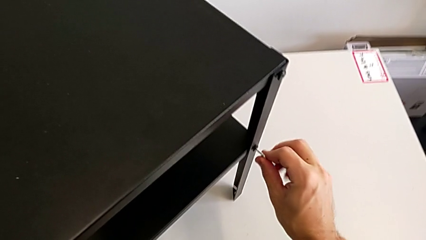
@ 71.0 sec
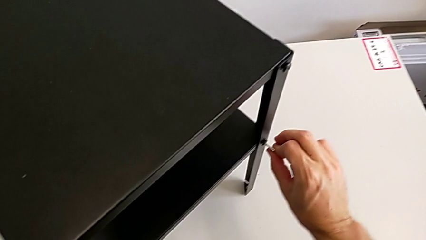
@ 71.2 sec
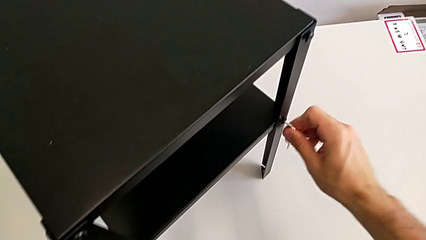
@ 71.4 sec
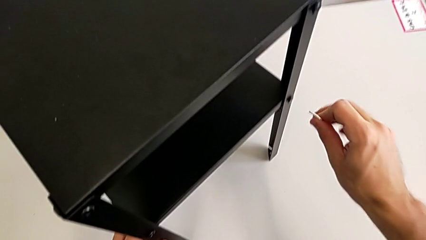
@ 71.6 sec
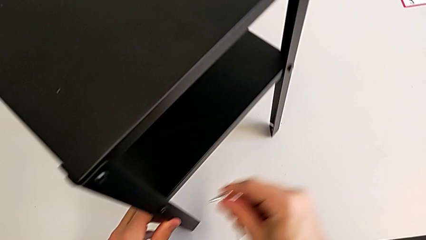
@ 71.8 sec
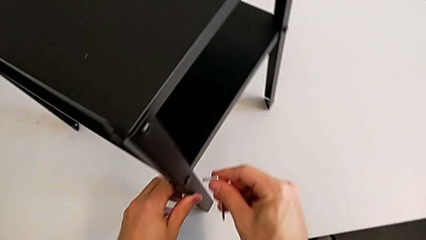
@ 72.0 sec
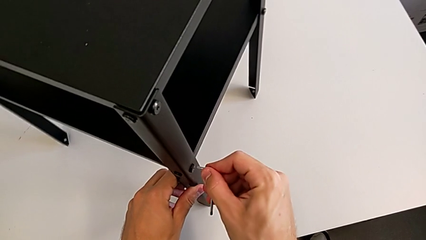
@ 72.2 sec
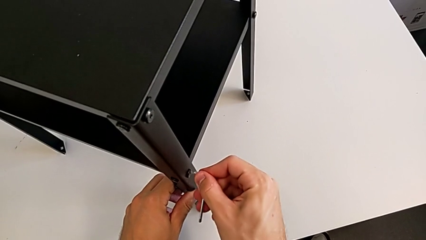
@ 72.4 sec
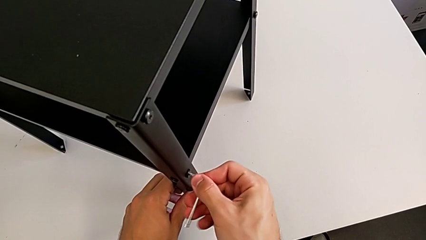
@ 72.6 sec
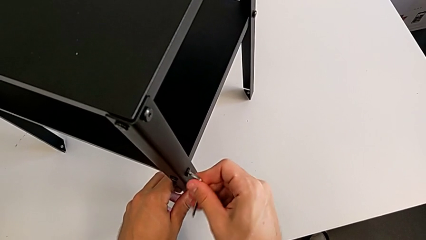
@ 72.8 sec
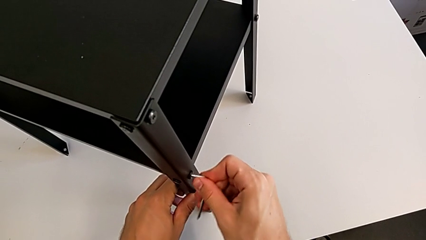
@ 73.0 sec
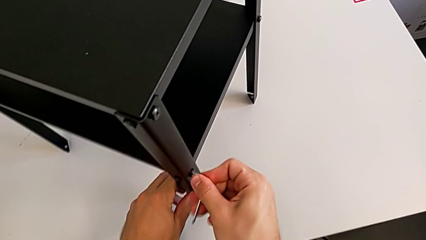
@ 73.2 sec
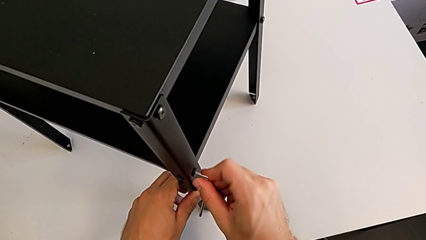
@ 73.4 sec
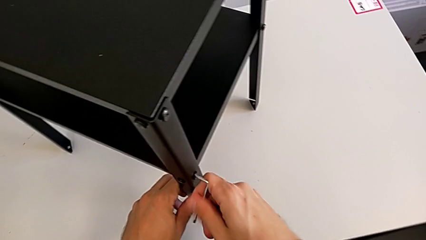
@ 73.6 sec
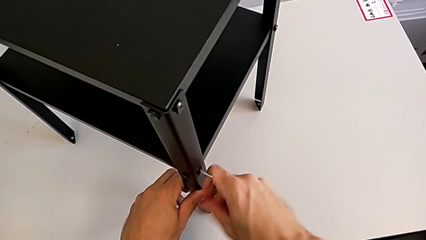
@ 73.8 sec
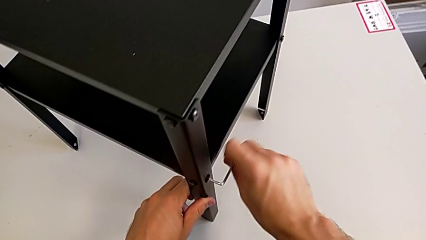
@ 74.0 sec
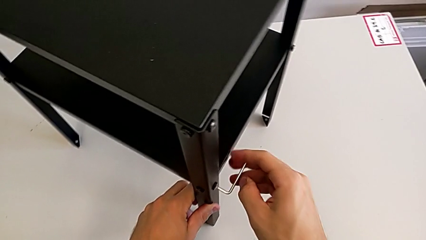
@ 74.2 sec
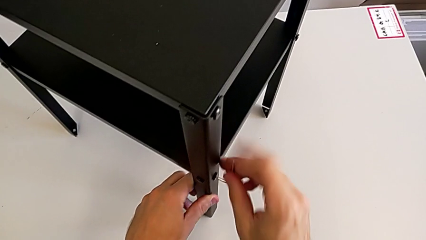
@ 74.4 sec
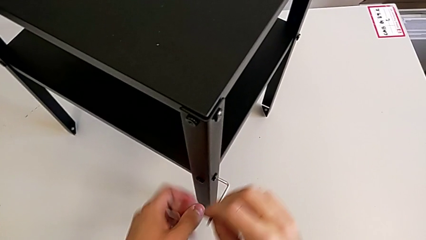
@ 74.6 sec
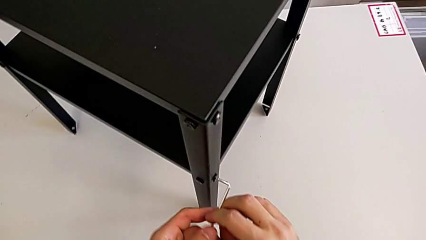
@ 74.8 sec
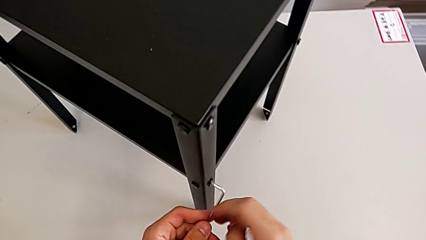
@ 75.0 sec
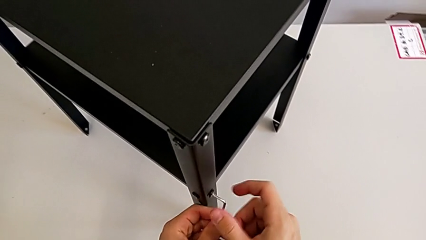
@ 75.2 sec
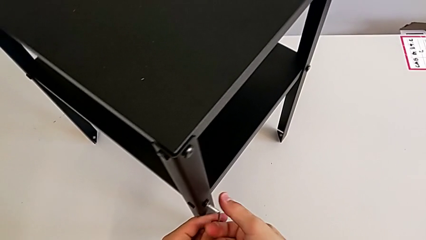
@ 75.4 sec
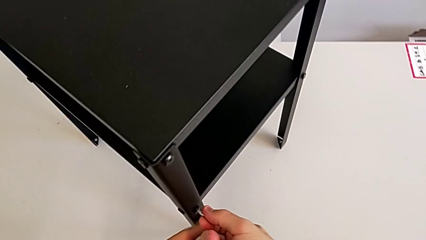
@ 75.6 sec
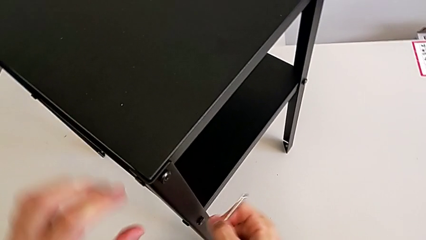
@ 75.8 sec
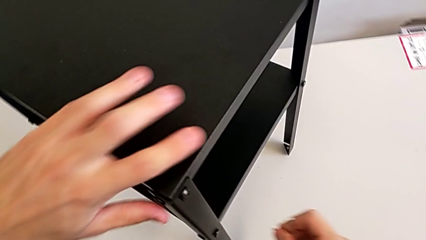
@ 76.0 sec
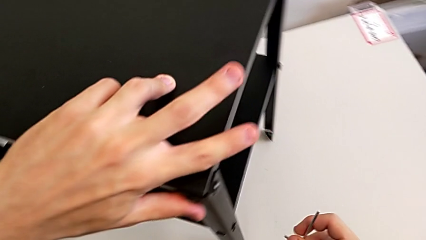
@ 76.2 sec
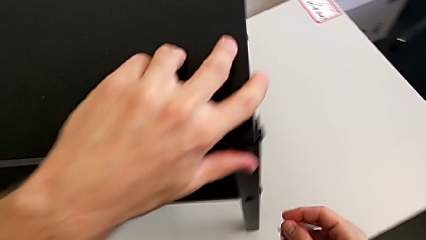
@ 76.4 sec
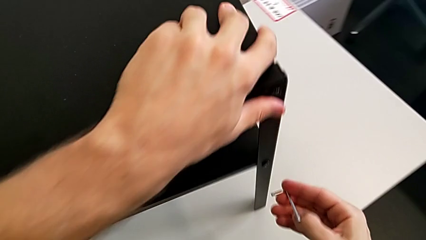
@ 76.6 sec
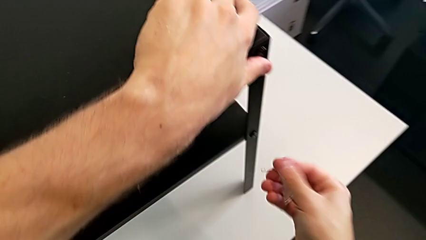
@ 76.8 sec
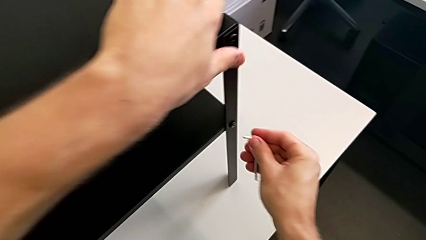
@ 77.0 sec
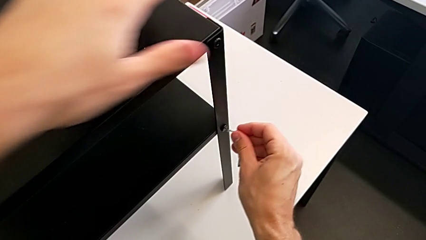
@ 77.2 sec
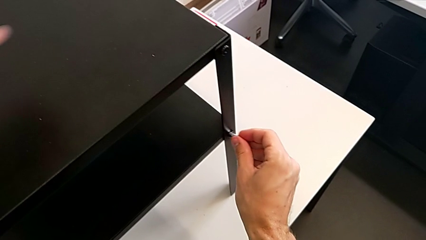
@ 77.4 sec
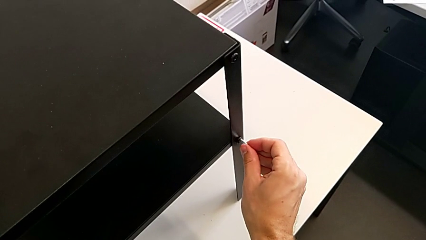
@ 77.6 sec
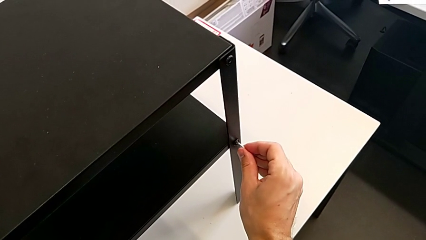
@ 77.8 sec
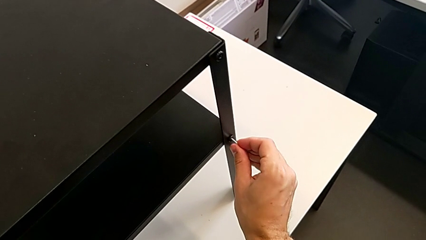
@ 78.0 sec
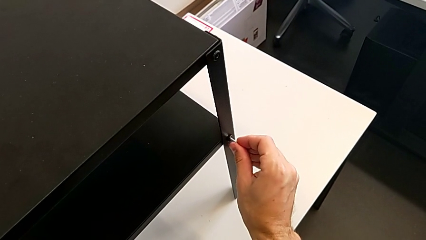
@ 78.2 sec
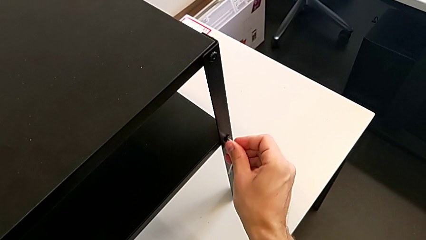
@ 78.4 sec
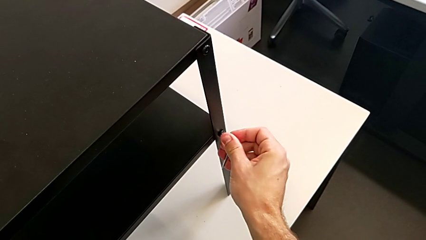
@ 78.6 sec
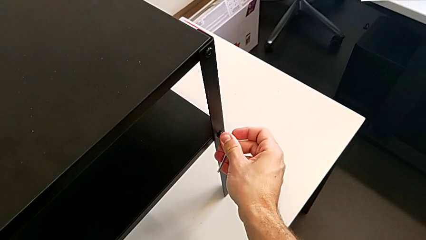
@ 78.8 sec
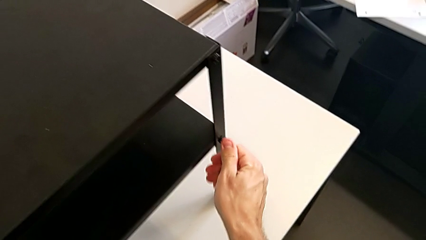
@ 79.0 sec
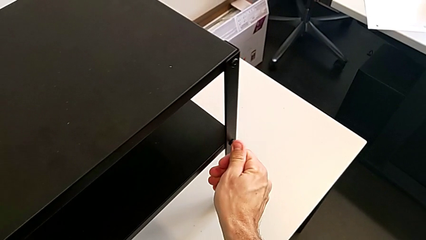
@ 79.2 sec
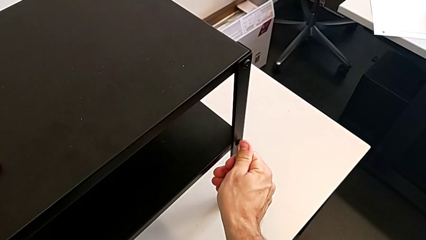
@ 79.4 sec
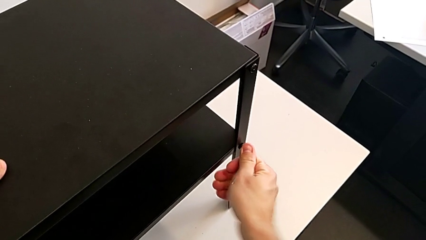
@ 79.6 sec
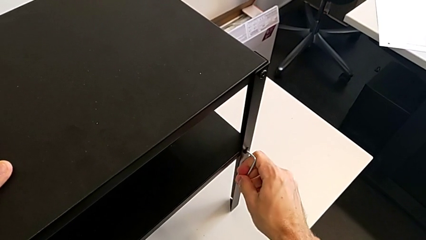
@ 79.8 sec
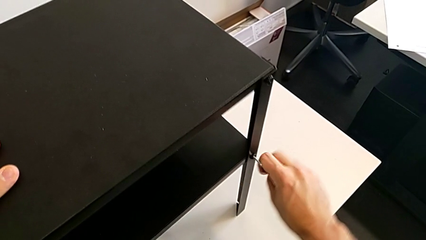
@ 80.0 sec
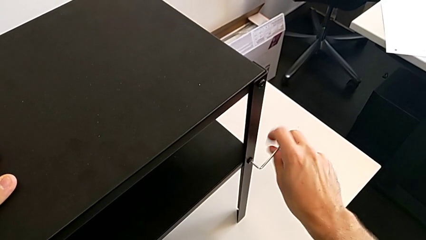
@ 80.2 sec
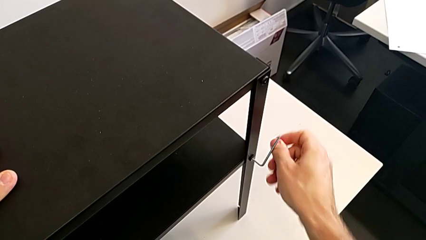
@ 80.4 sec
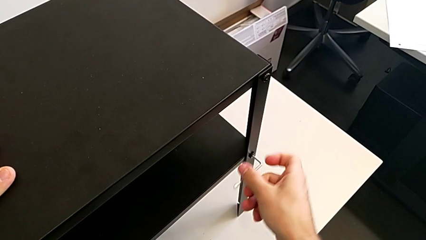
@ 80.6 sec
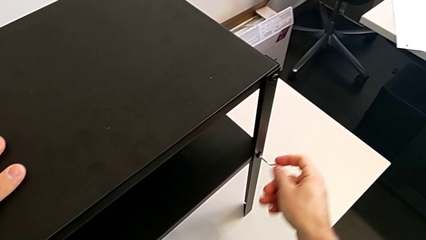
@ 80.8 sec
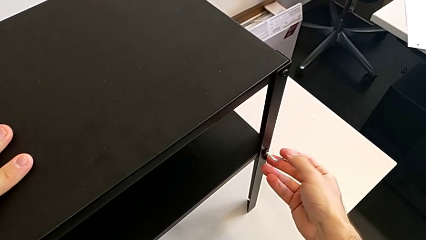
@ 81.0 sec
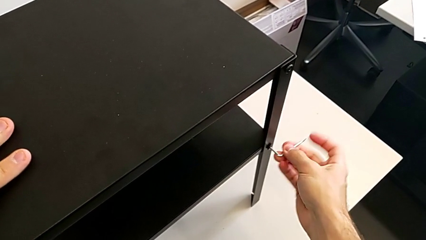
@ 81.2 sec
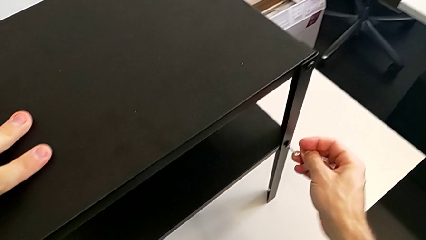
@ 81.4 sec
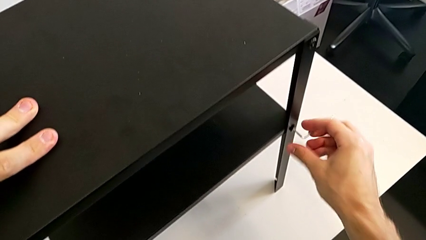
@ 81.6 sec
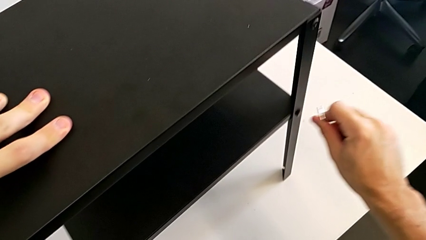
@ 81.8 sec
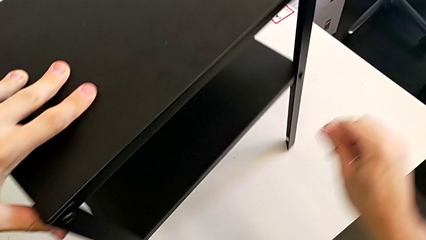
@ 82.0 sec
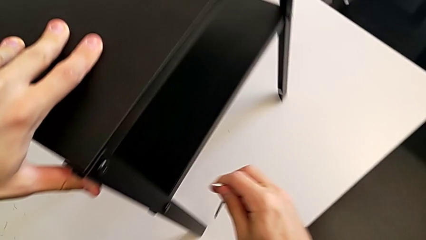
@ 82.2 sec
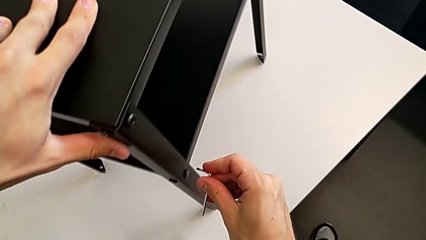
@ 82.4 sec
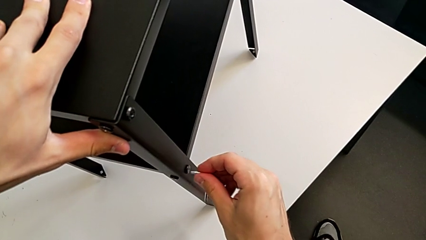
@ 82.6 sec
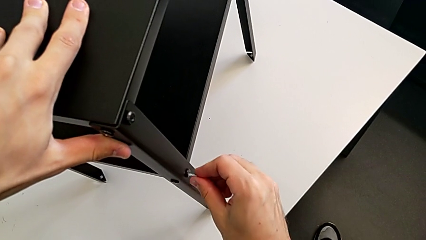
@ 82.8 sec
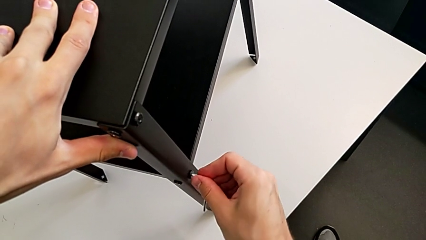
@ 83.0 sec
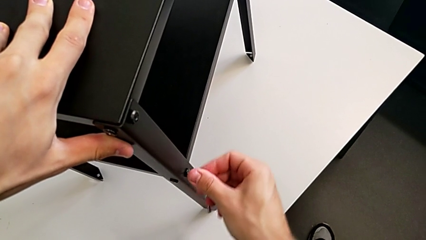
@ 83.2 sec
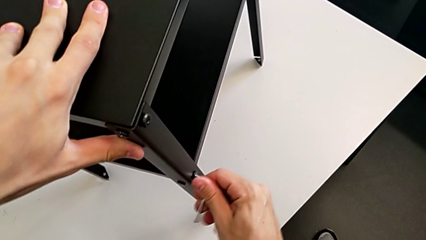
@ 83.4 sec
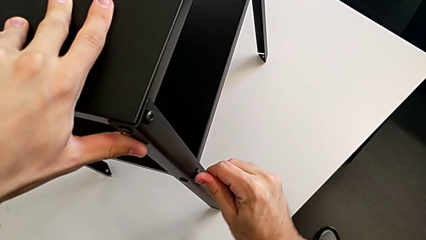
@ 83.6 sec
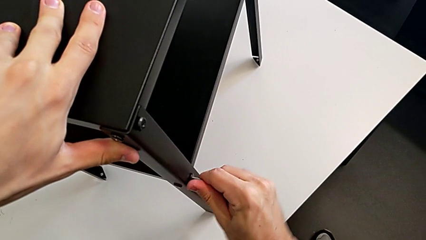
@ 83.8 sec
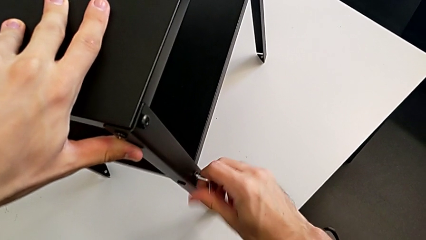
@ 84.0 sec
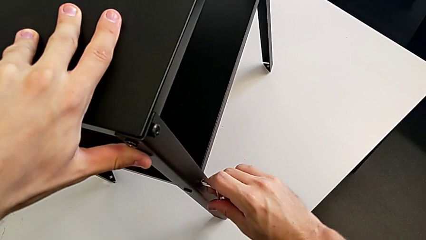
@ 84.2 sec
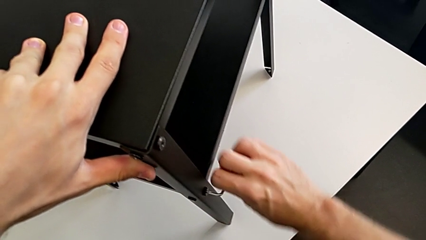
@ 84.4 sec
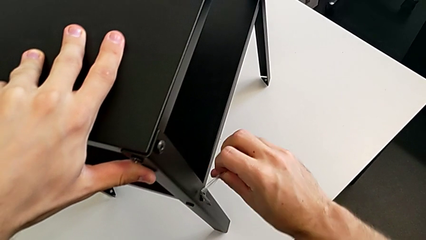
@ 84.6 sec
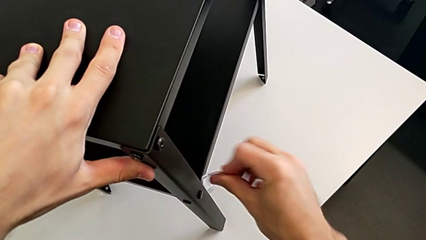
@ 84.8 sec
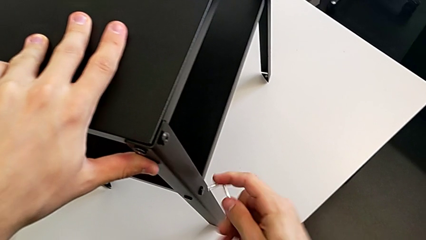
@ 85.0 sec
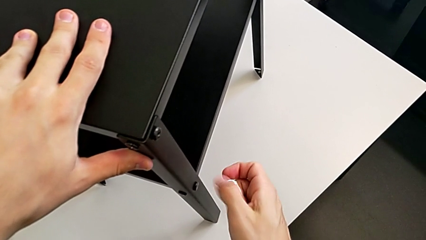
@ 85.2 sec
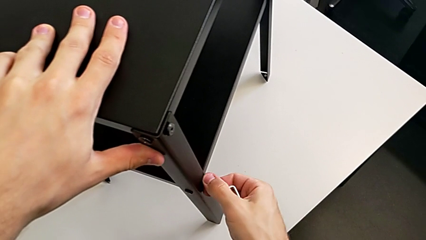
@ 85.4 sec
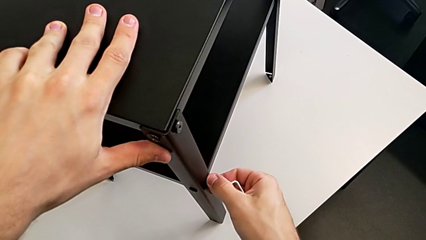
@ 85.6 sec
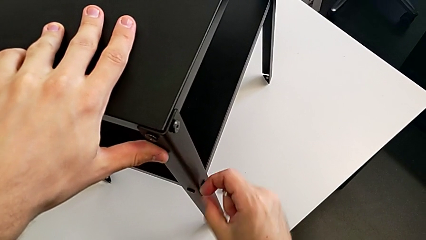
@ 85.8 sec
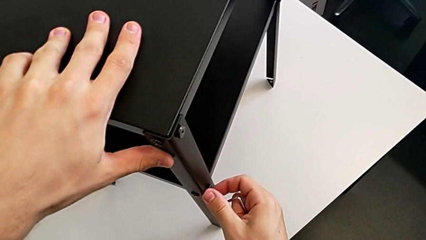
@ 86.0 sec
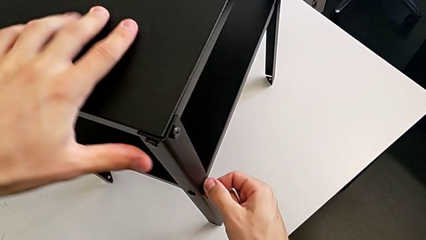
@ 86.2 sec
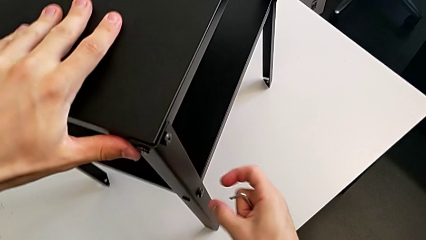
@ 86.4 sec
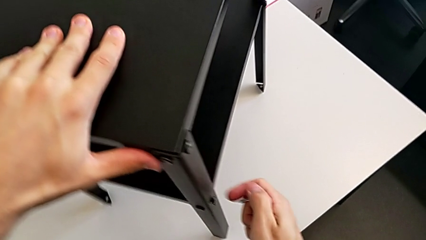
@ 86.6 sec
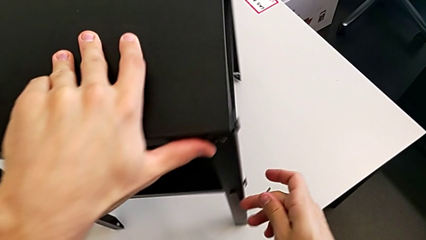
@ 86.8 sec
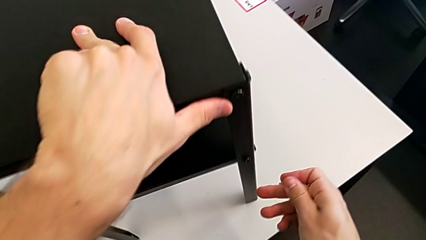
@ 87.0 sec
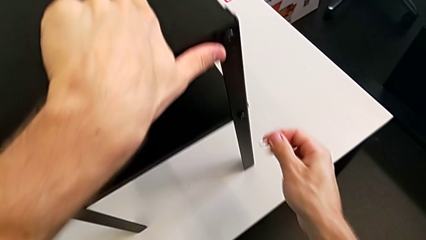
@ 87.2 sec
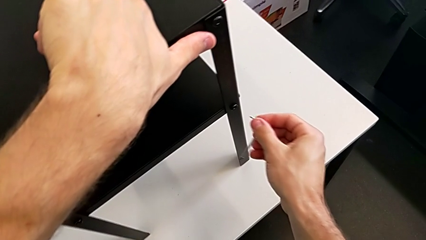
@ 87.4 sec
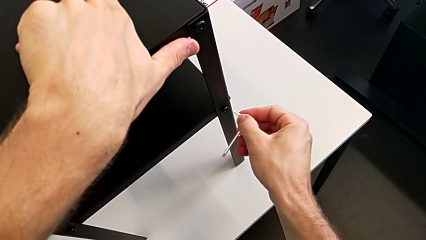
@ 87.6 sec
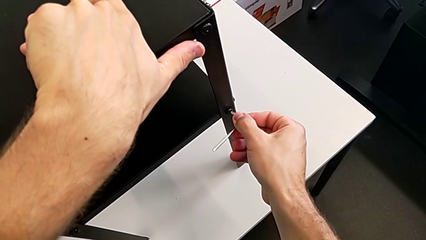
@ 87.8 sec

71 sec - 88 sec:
The camera wearer is unscrewing the screw on the shelf's leg. They withdraw the Allen wrench, insert it, unscrew the hex socket head, withdraw the Allen wrench, rotate the nightstand, insert the Allen wrench, unscrew the hex socket head, withdraw the Allen wrench, slide the nightstand with the left hand, insert the Allen wrench with the right hand, withdraw it, unscrew the hex socket head and rotate the nightstand.
